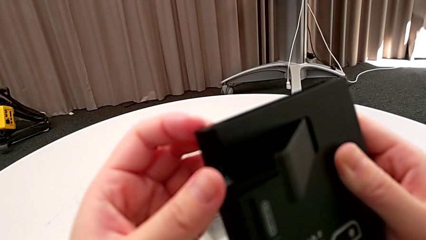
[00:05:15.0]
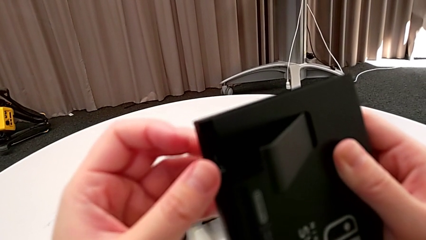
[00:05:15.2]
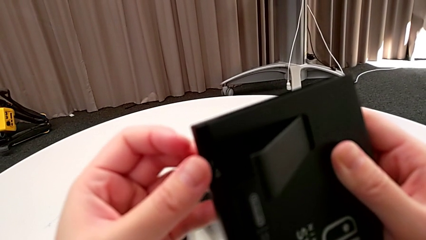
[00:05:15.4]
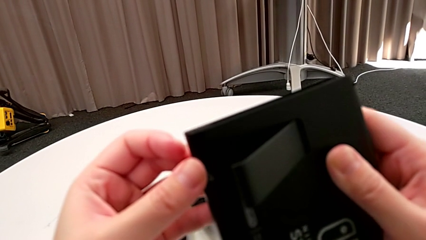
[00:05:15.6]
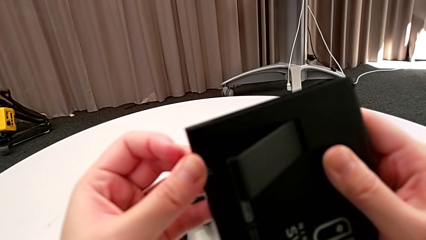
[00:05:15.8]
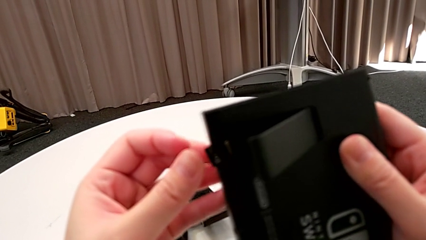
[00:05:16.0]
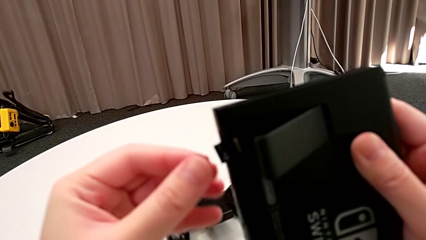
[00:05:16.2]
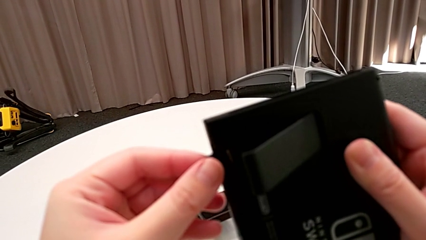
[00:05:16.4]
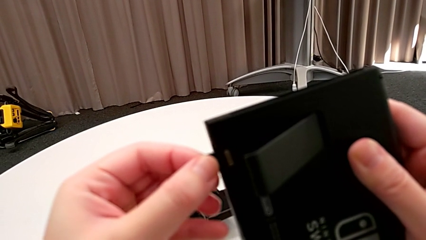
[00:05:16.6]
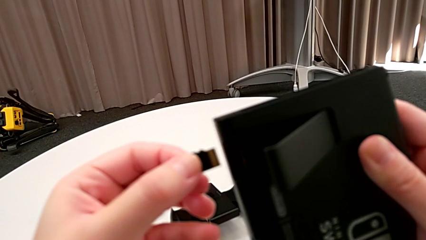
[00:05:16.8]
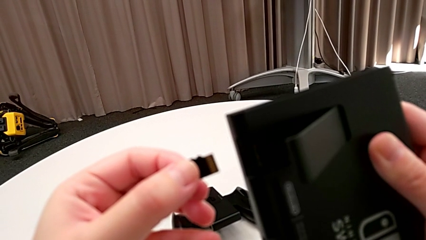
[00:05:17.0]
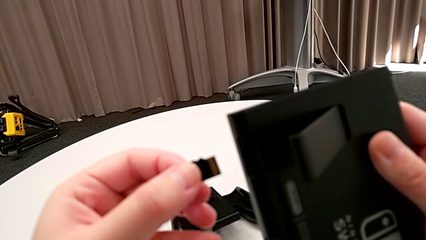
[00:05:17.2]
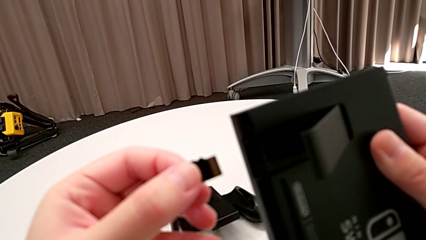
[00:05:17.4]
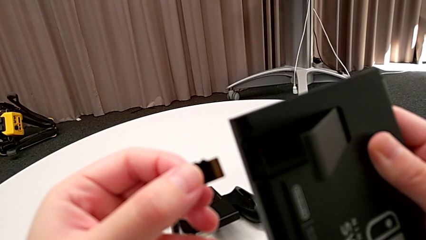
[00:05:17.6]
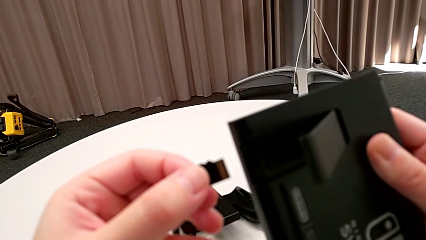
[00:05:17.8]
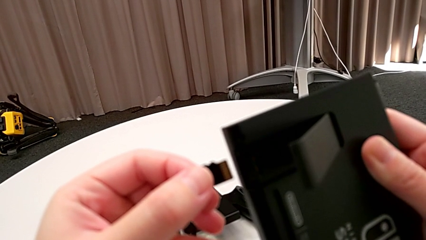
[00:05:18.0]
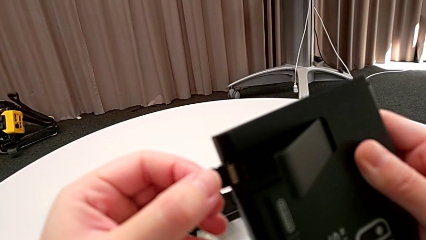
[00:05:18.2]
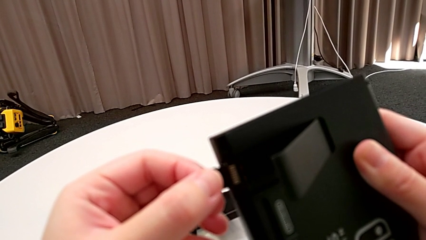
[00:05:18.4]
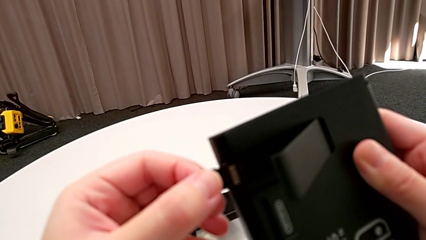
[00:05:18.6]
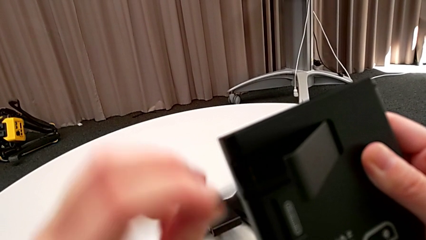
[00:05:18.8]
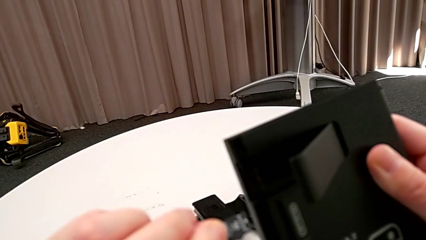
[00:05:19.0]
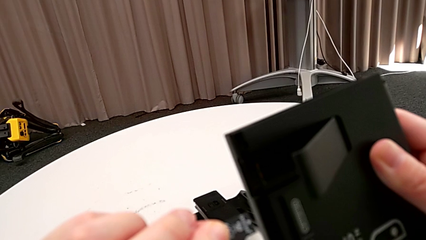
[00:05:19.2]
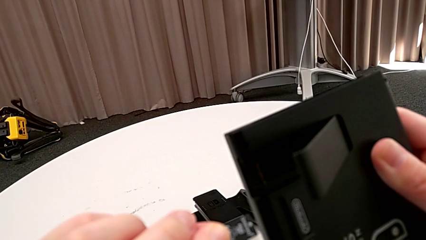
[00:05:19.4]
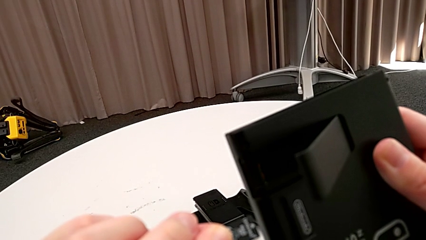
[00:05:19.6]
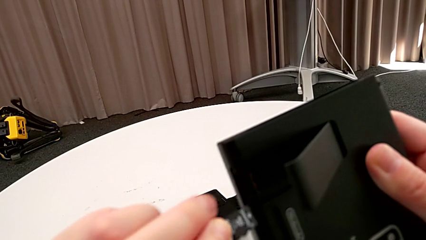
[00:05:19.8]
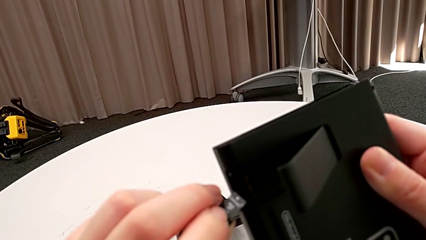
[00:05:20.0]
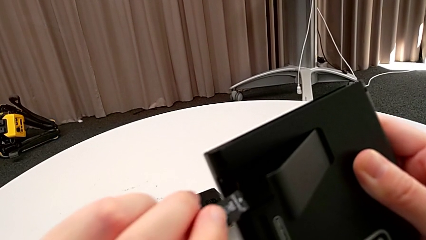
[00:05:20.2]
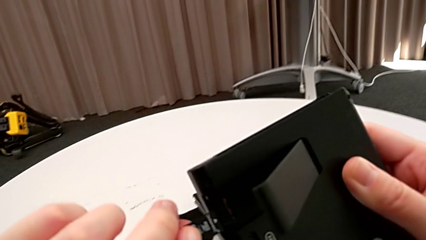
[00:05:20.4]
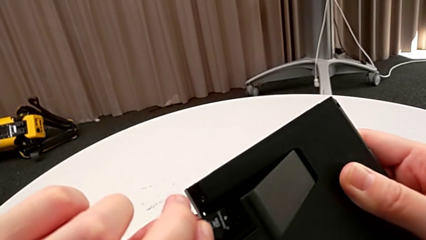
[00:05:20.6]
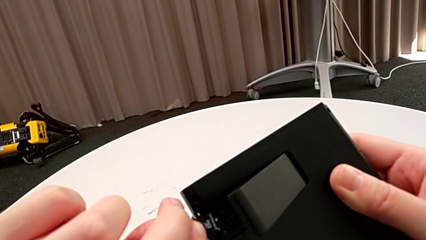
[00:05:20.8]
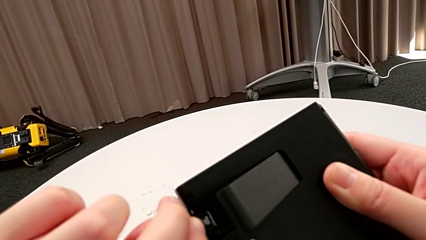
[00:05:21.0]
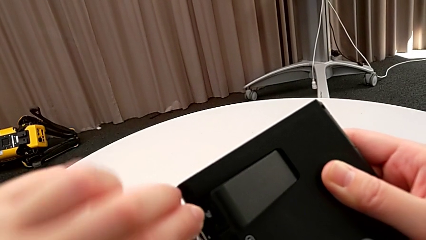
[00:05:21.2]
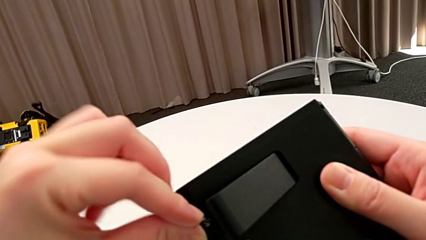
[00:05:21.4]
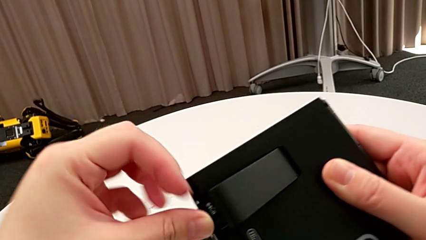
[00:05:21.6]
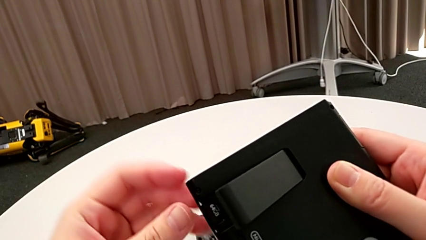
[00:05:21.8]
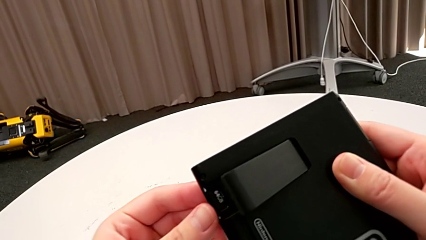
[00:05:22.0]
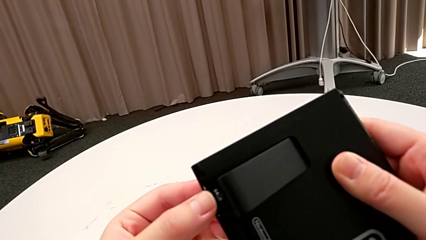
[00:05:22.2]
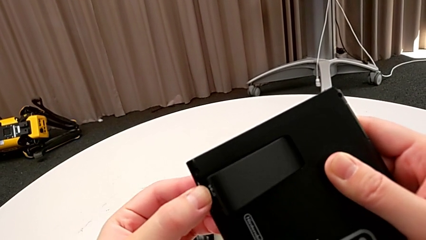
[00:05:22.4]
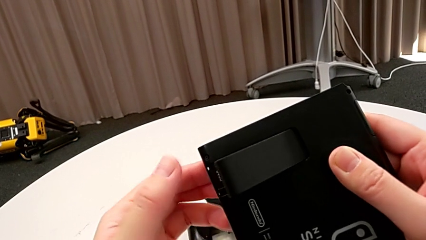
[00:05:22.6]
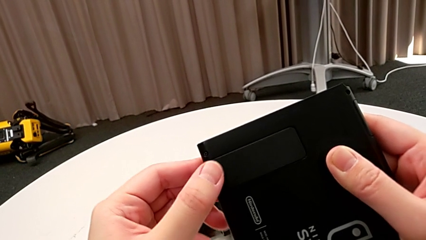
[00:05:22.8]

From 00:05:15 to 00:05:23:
The camera wearer is exchanging an SD card. They withdraw the SD card, flip it, insert it and close the kickstand.

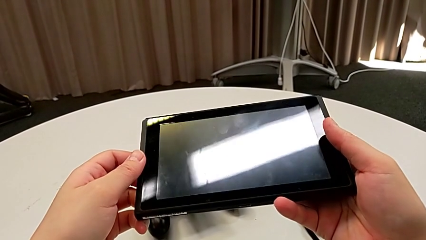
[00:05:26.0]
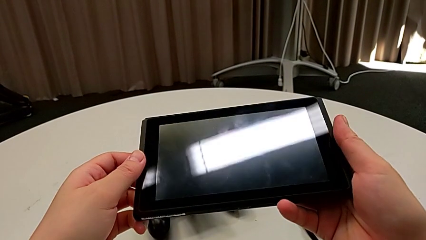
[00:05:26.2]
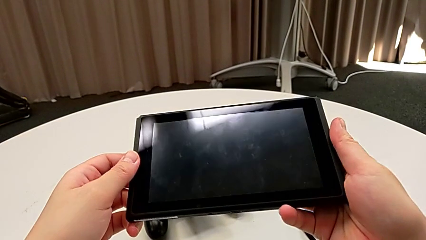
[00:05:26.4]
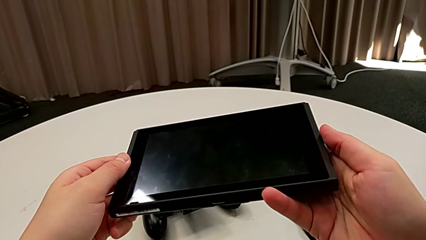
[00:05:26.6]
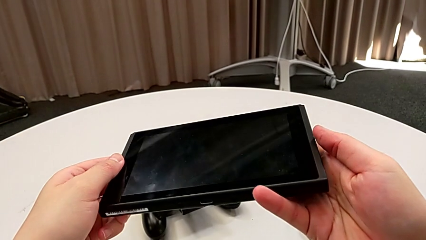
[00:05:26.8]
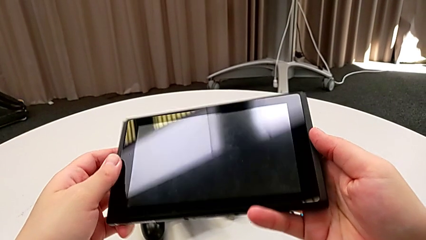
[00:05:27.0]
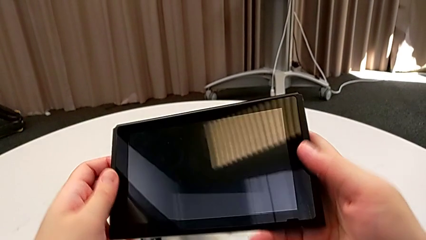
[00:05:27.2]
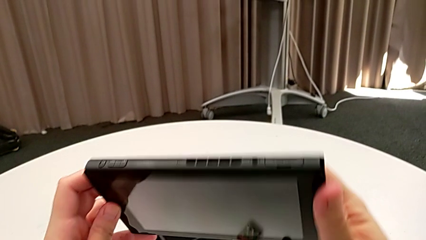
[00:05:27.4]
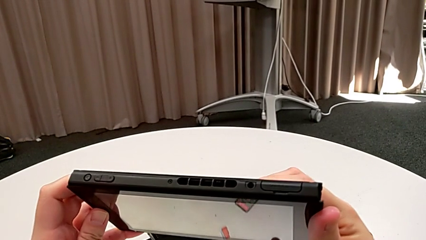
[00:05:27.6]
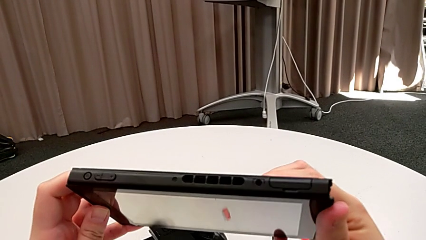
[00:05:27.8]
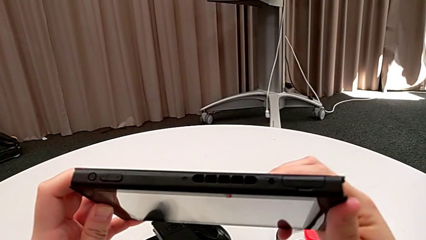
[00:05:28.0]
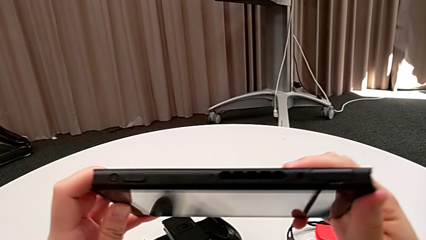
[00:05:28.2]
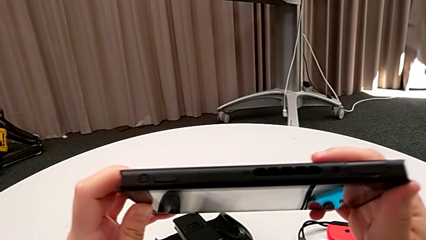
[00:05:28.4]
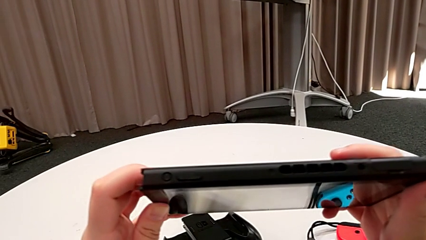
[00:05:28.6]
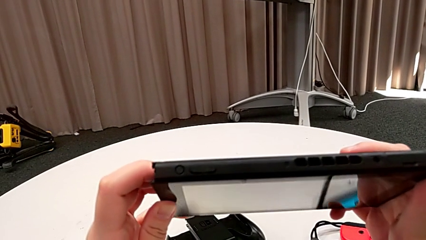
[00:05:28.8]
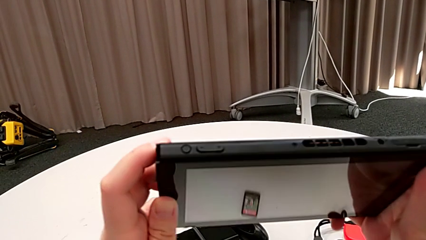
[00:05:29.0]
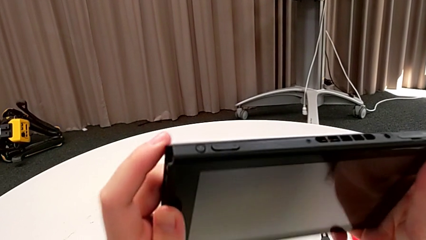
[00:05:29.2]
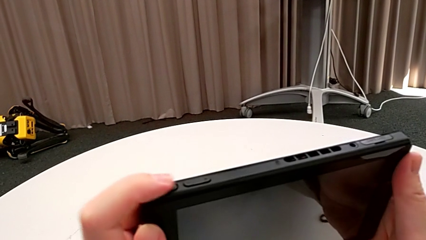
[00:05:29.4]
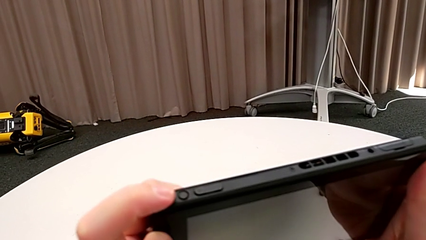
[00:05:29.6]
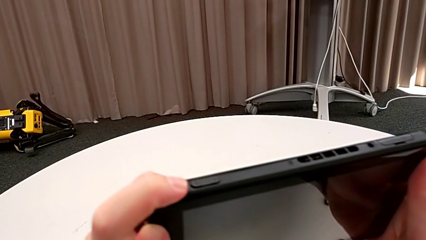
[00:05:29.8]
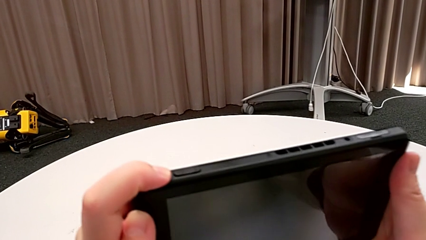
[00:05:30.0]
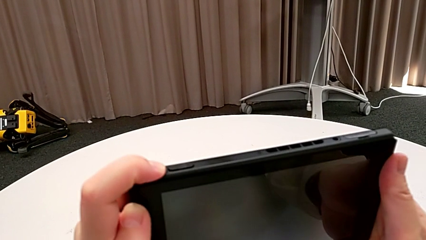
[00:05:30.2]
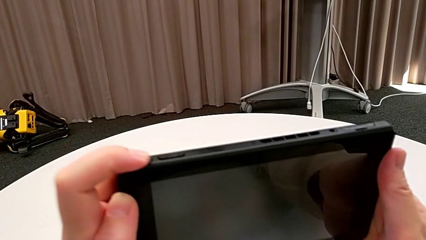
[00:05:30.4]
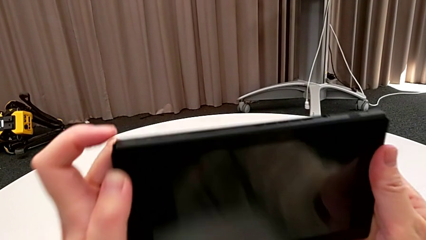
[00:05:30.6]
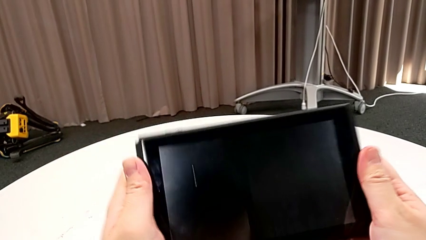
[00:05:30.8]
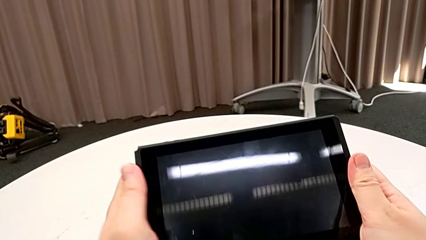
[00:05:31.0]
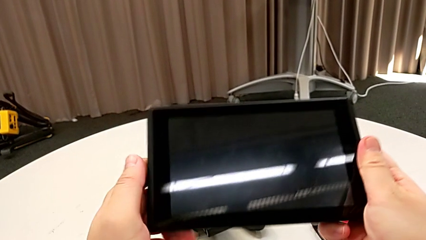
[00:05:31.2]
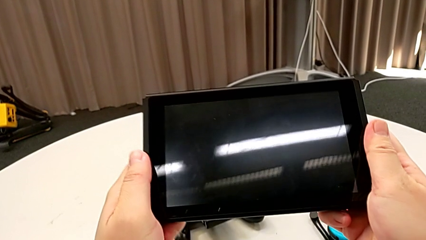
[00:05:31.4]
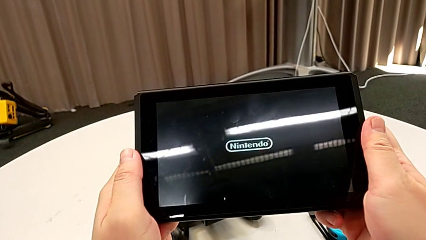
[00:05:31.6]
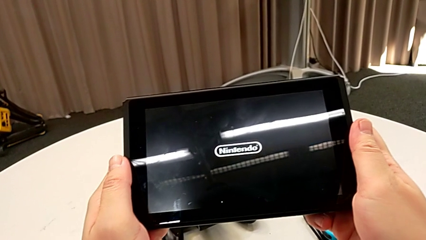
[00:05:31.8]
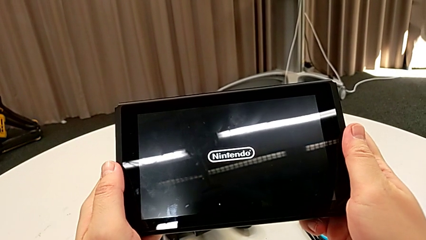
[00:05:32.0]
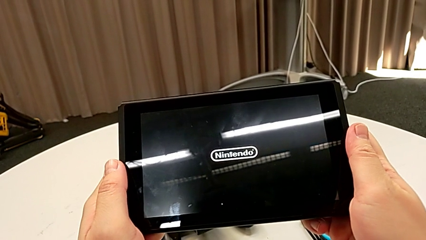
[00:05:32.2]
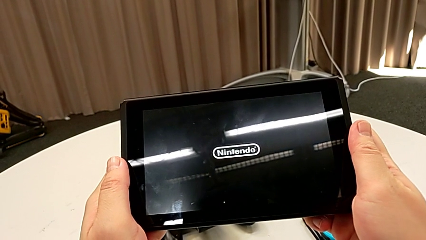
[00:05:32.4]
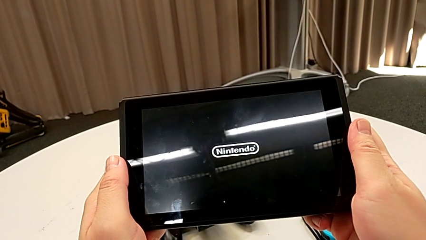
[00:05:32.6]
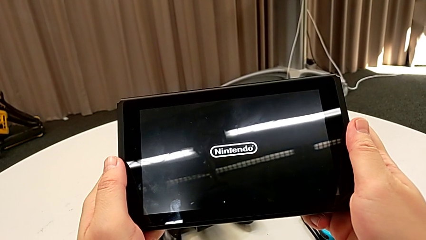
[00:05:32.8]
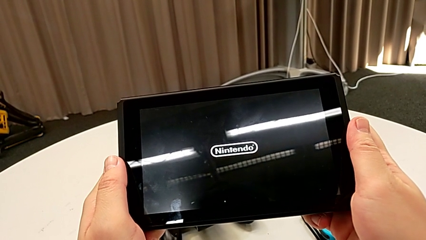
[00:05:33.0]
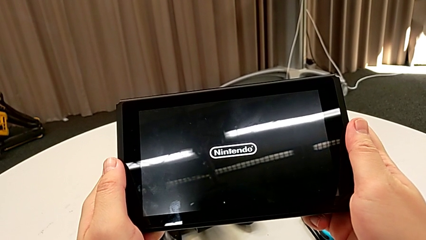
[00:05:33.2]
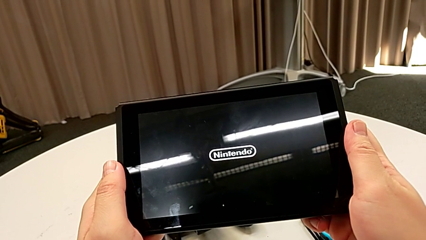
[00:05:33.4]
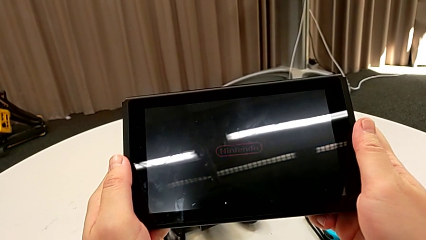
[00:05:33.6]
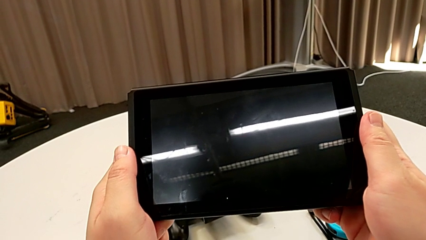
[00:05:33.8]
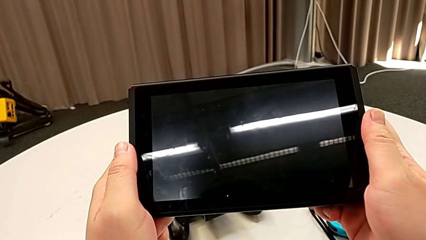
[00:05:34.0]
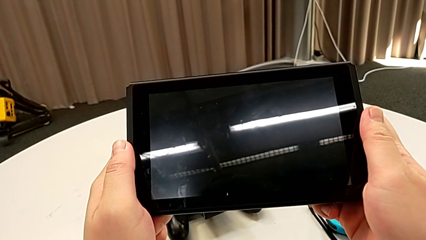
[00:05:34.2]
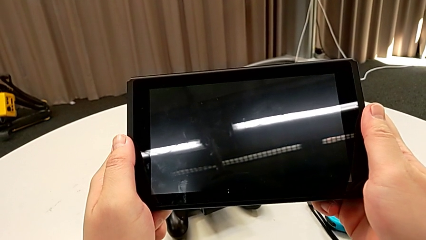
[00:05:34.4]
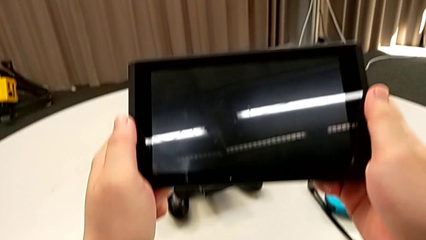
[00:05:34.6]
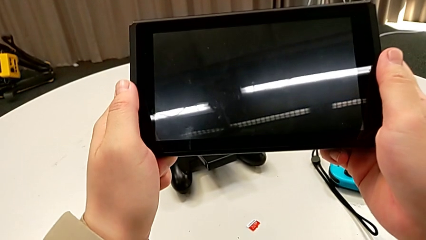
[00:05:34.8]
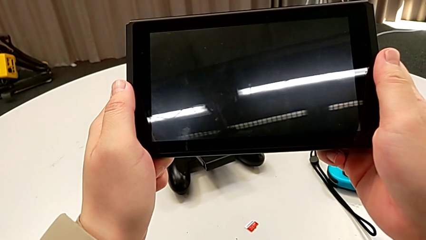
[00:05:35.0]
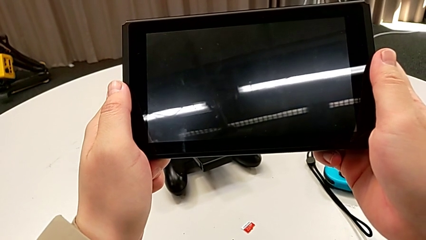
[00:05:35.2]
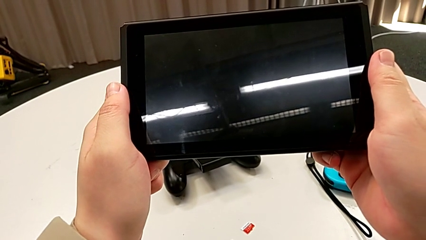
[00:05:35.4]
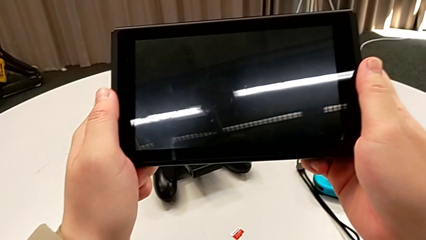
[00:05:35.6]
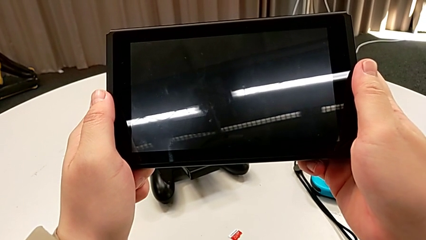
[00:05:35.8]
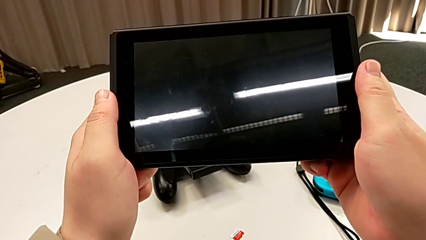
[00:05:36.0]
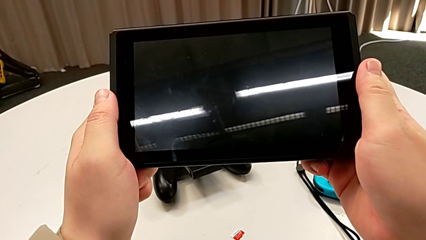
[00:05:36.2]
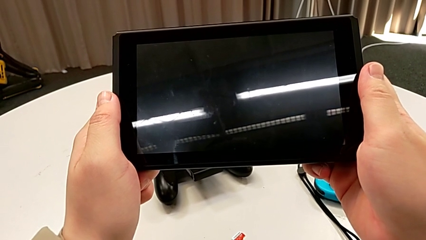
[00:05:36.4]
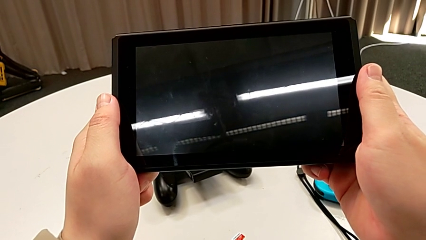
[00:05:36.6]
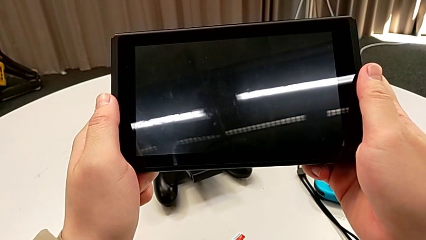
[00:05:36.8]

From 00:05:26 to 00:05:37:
The camera wearer is turning on their Nintendo Switch. They inspect the Nintendo Switch and press the top button.
